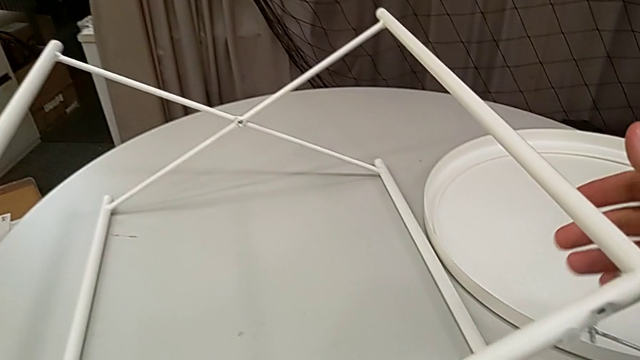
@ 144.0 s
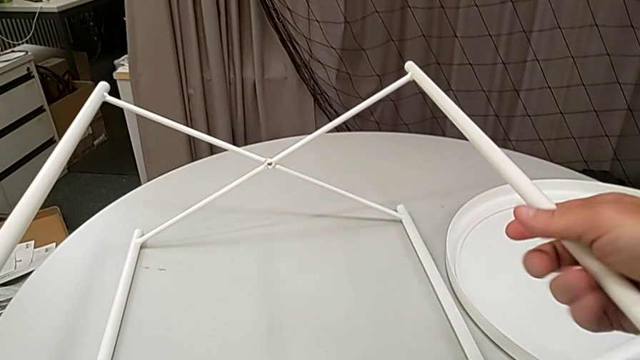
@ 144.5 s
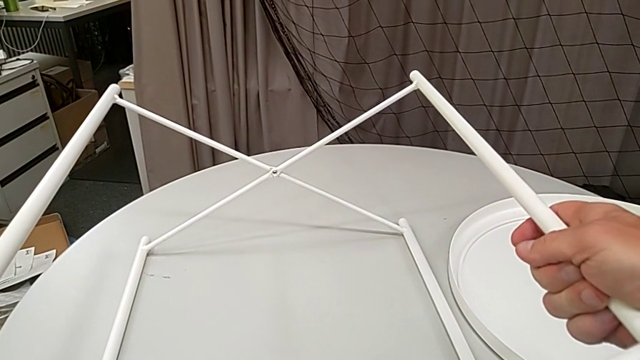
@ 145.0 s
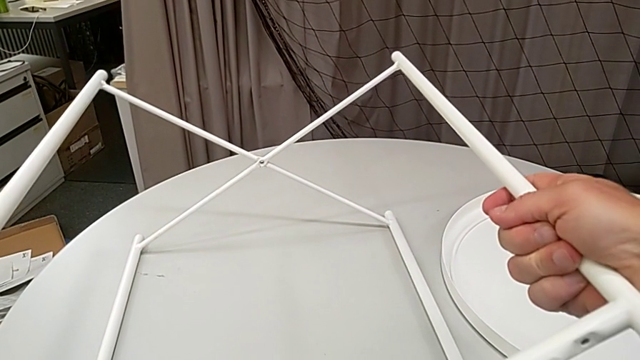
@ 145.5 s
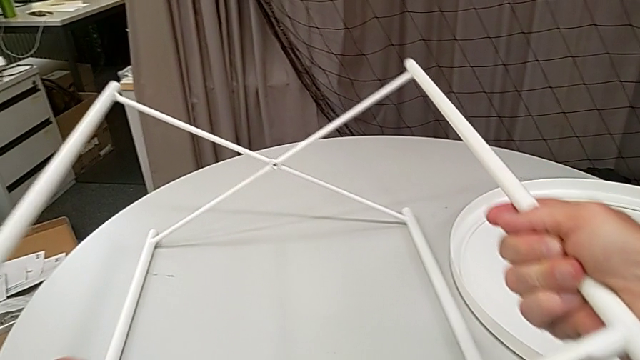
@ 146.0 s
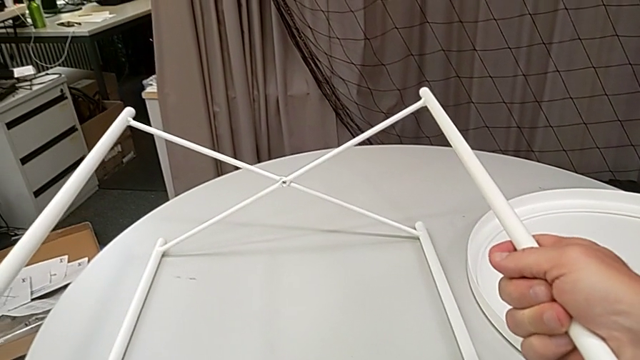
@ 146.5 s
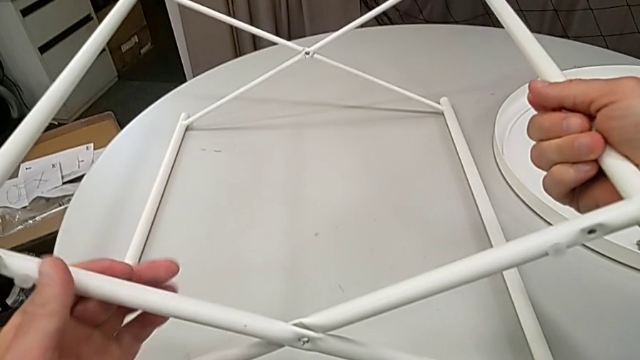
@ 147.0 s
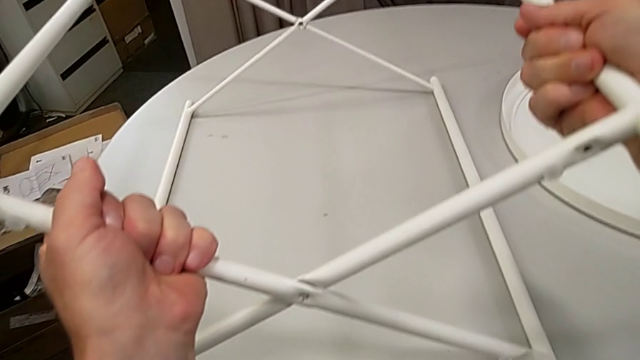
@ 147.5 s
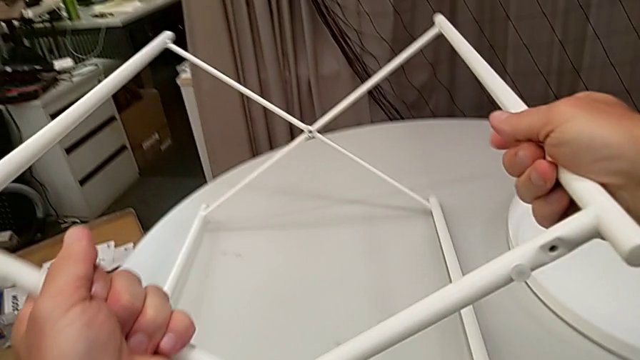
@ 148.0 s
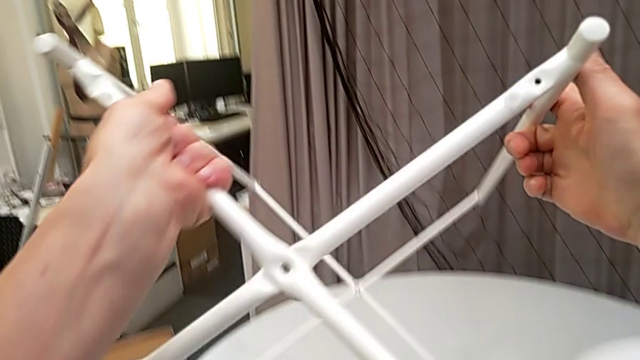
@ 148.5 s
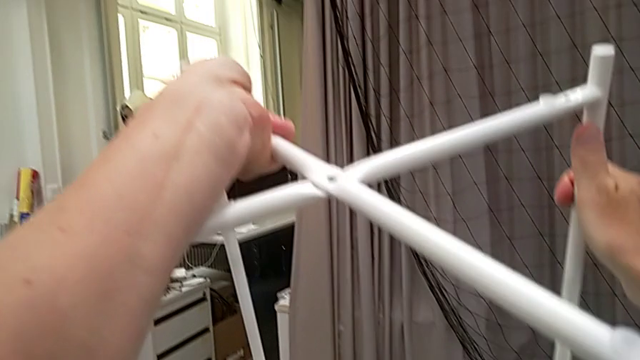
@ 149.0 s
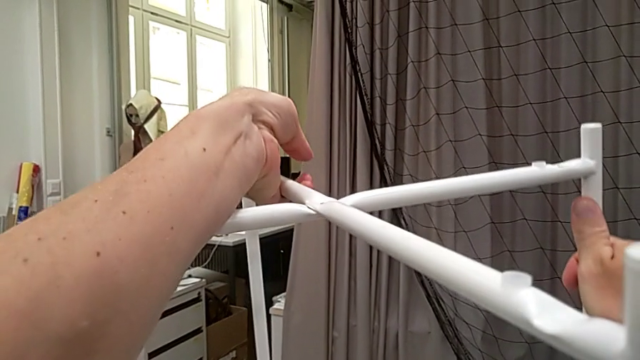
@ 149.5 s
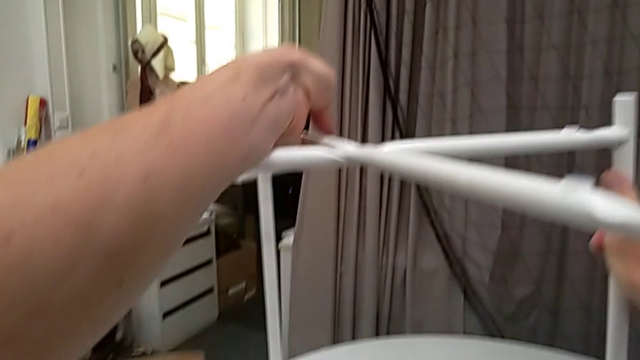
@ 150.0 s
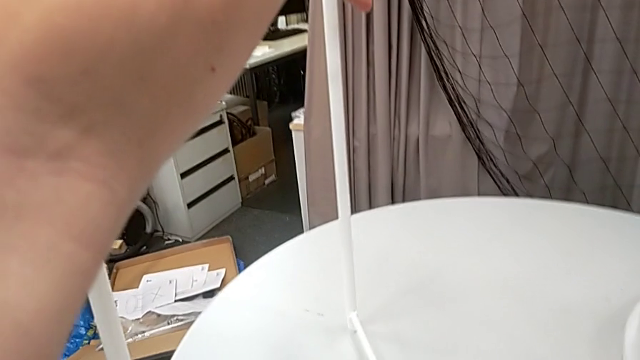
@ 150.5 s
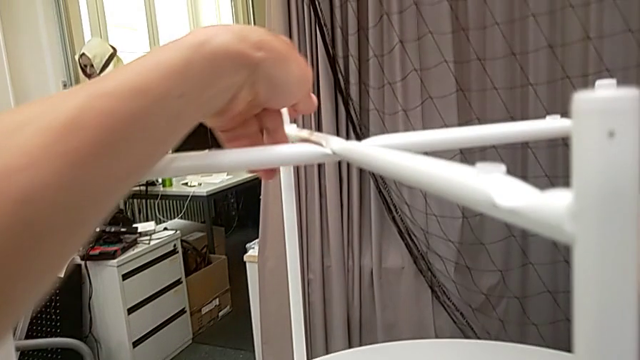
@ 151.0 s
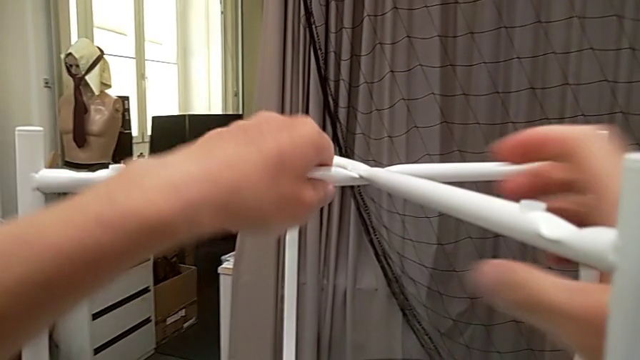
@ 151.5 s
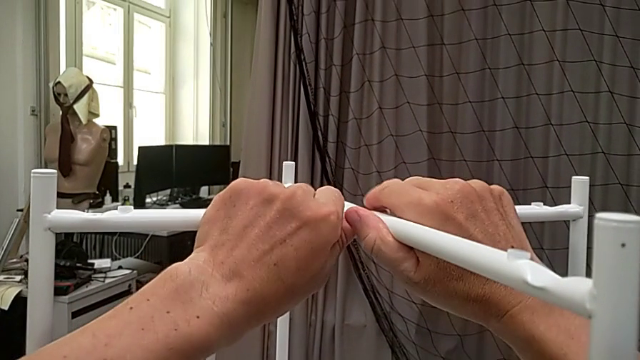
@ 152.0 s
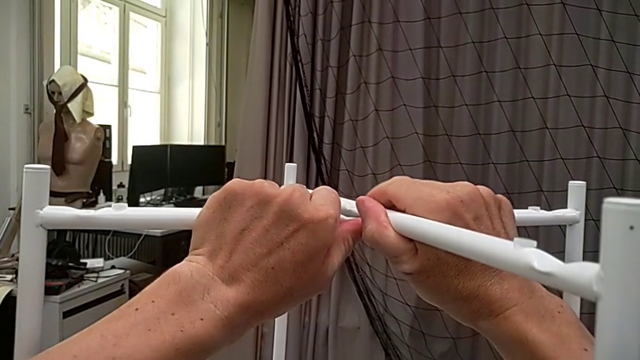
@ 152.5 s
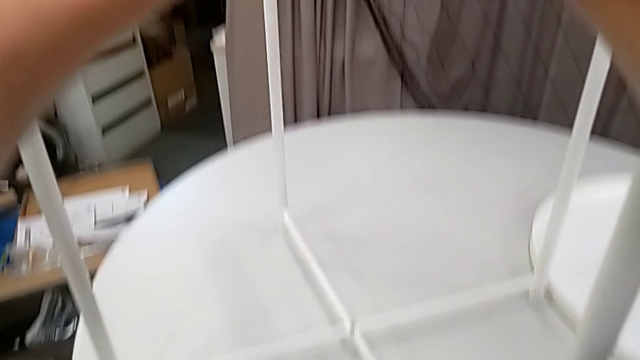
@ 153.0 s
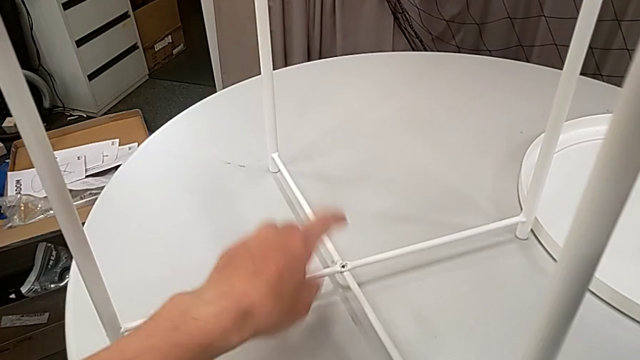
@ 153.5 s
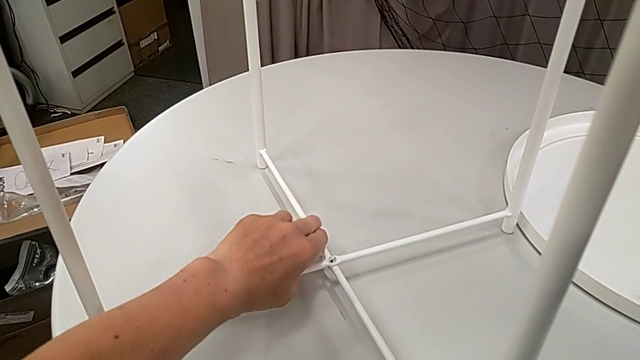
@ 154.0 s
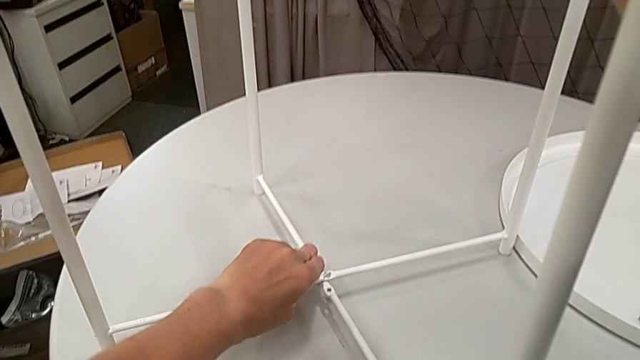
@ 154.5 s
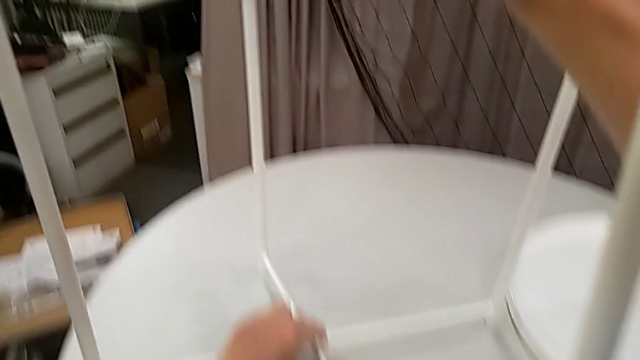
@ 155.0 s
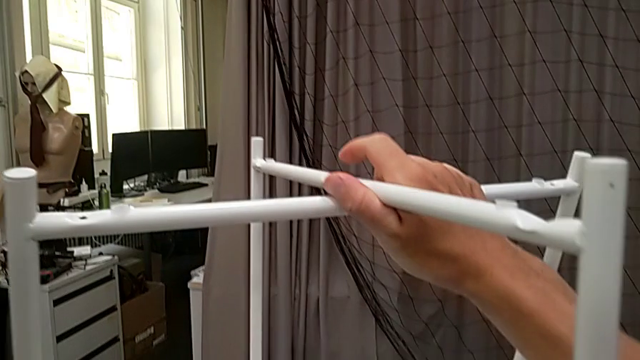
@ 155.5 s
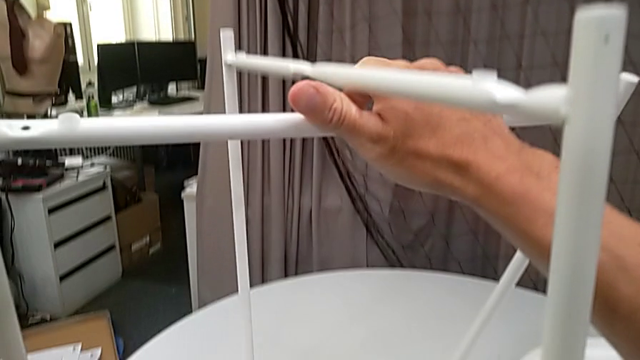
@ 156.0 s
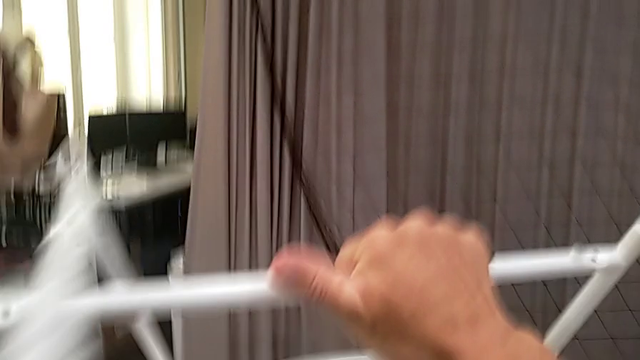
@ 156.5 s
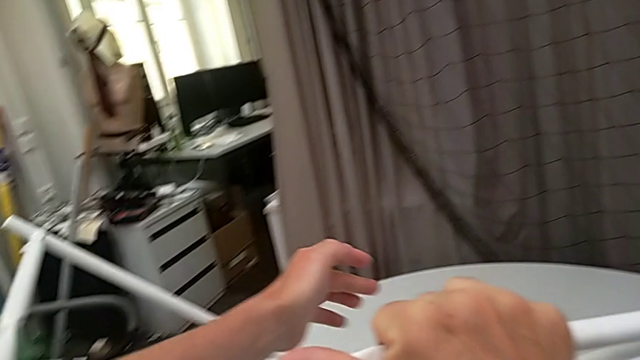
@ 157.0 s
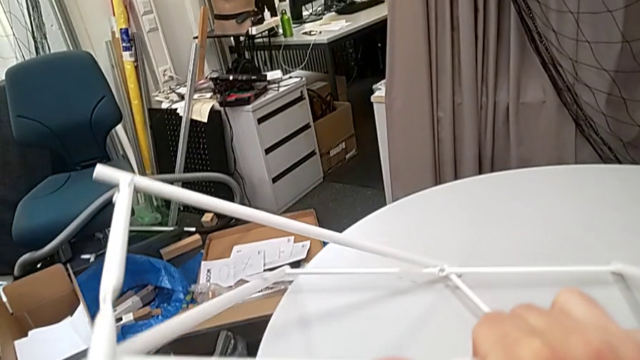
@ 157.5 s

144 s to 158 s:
The camera wearer is disassembling the table legs. They grab the leg, rotate it, disassemble it and wrongly drop it.

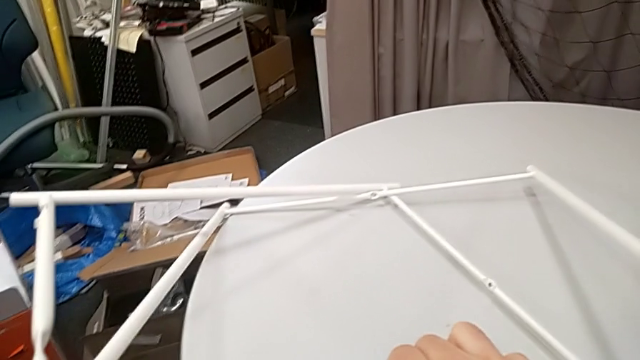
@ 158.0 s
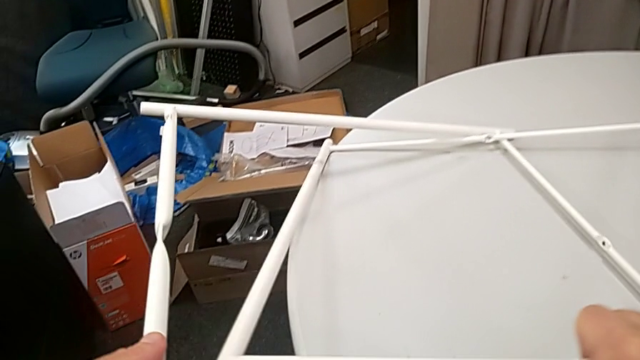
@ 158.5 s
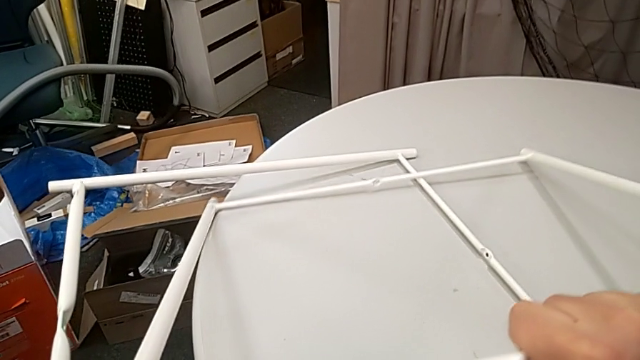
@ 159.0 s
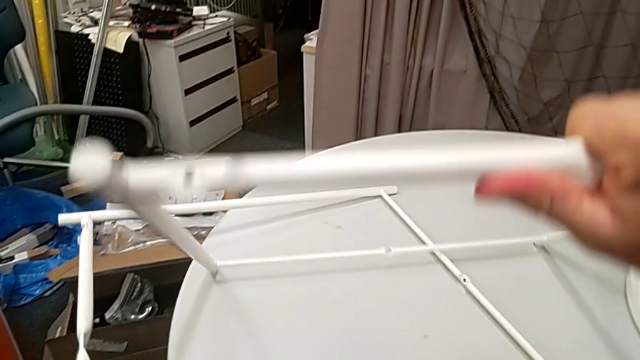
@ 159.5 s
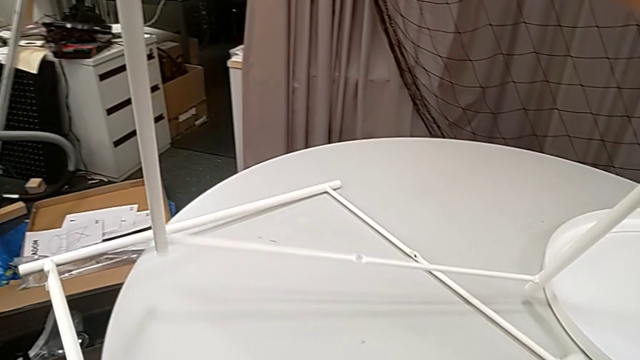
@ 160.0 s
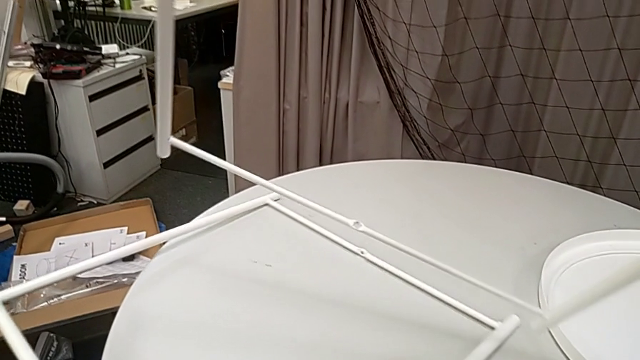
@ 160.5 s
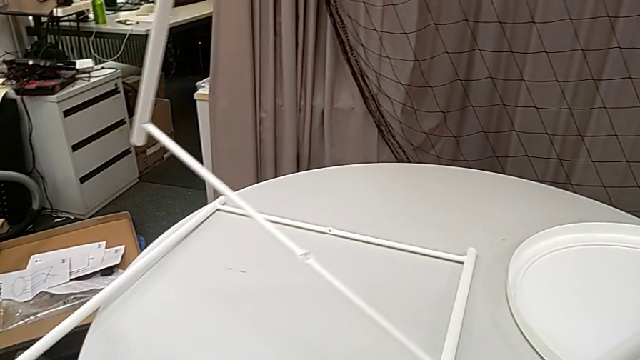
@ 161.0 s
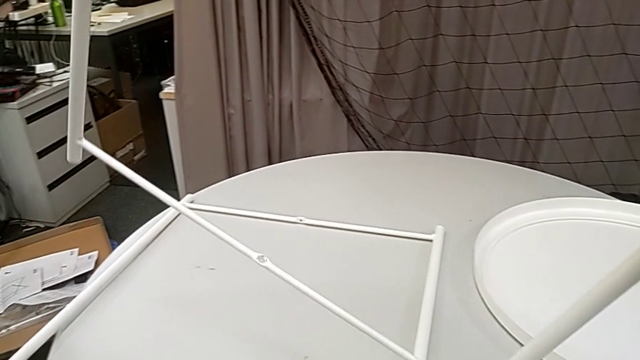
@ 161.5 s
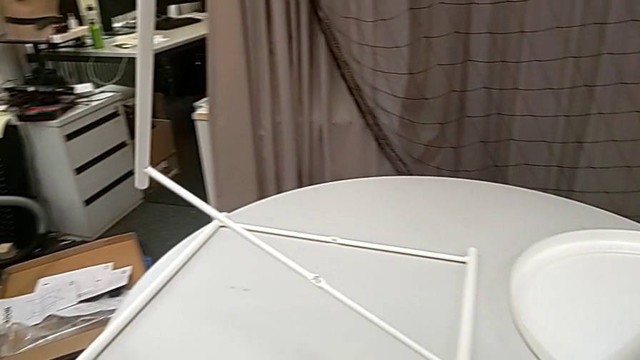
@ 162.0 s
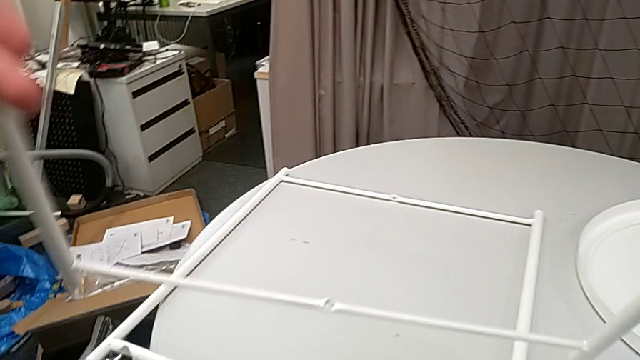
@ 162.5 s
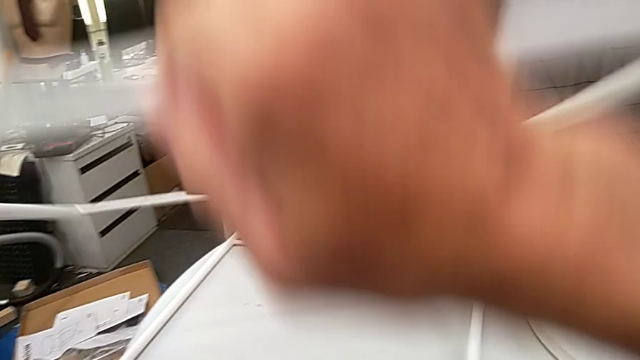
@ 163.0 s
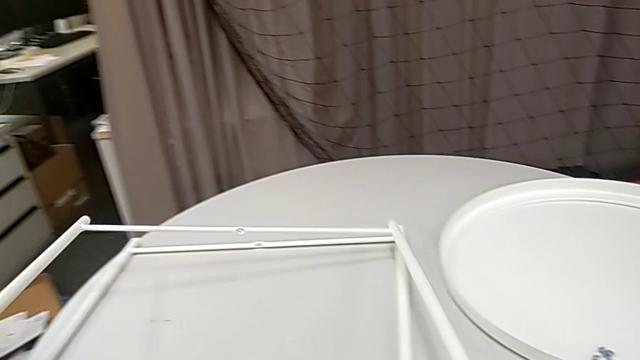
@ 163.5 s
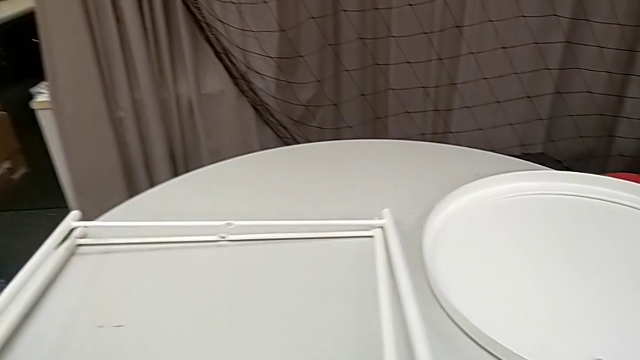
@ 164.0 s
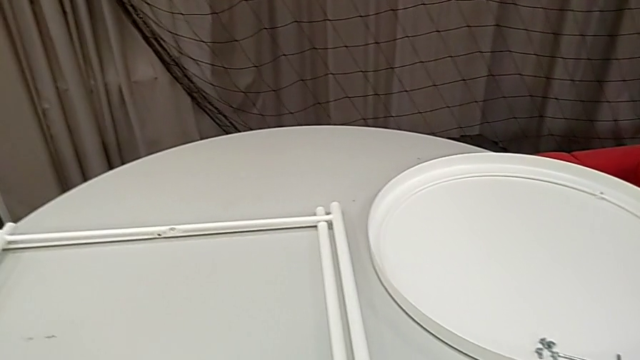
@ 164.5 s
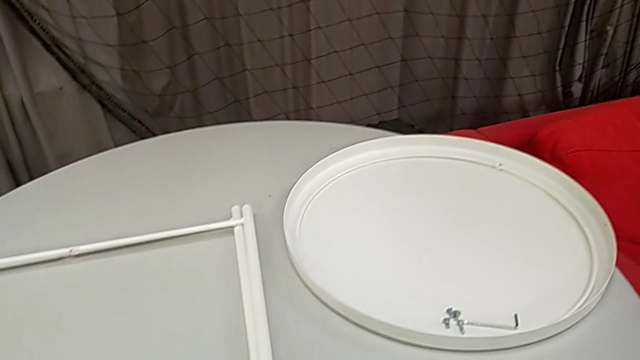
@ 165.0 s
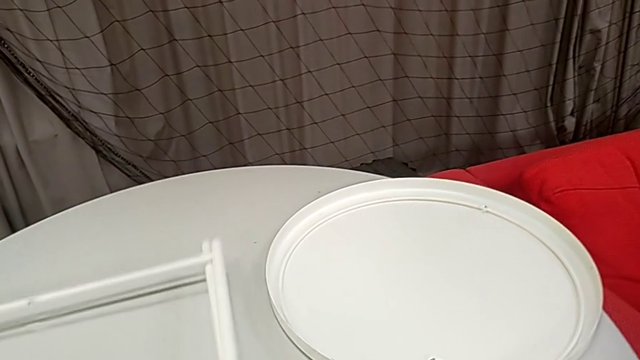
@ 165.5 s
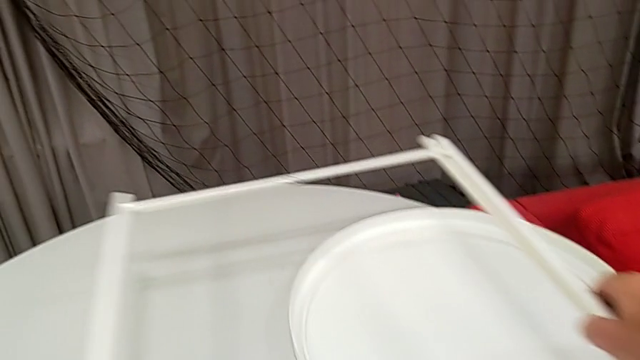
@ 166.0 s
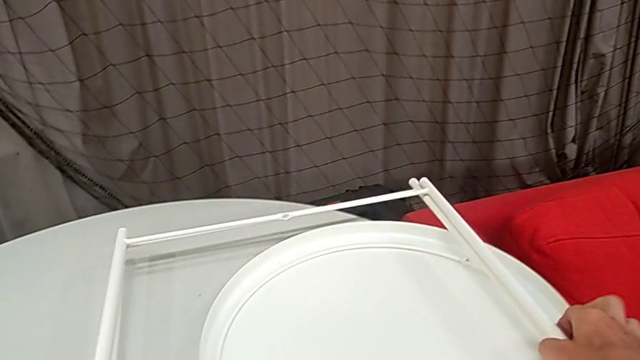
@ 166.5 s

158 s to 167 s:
The camera wearer is disassembling the table legs. They slide the leg with the left hand, lift the leg with the right hand, place it twice, grab the leg and place it.
